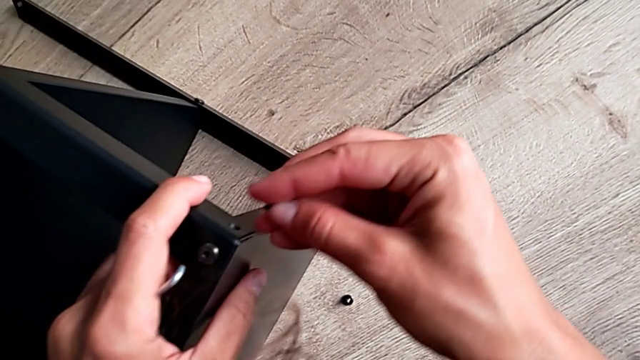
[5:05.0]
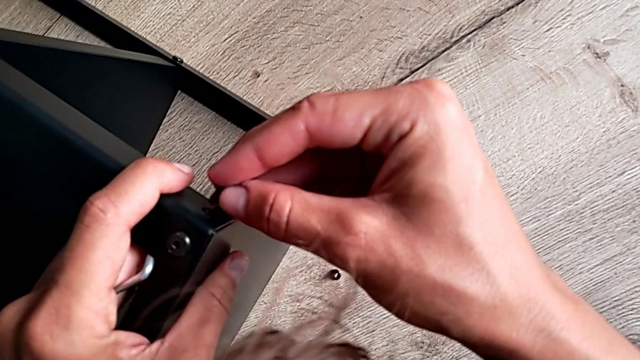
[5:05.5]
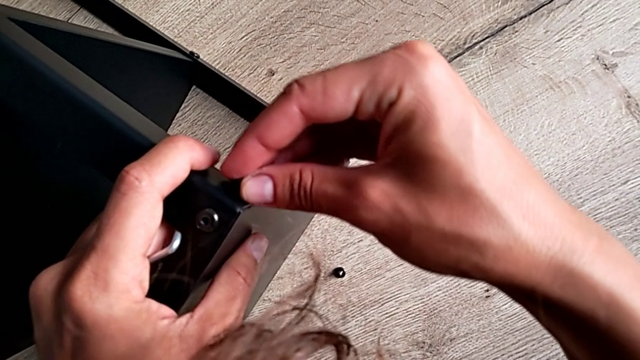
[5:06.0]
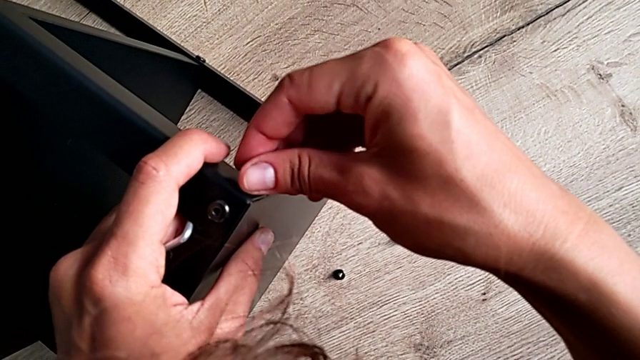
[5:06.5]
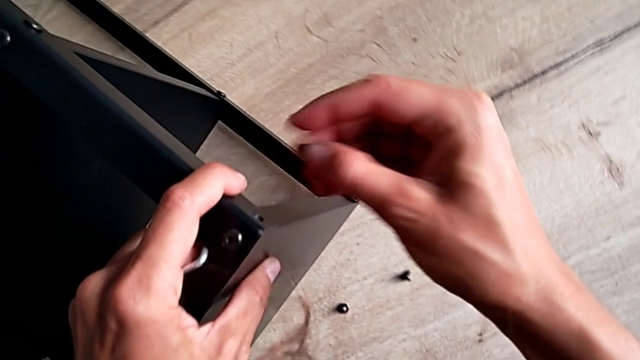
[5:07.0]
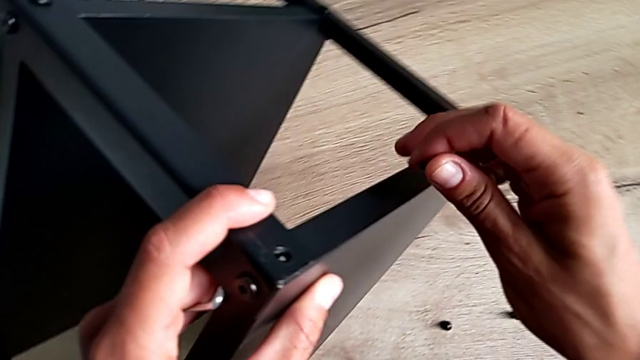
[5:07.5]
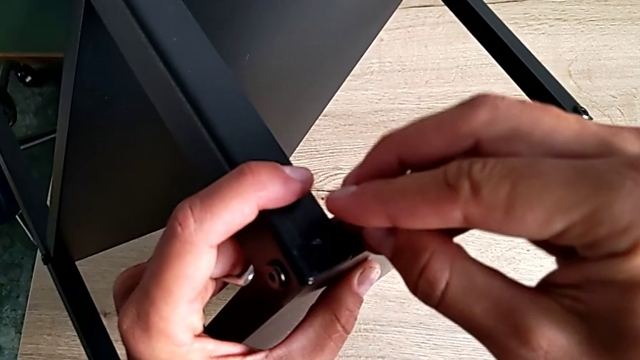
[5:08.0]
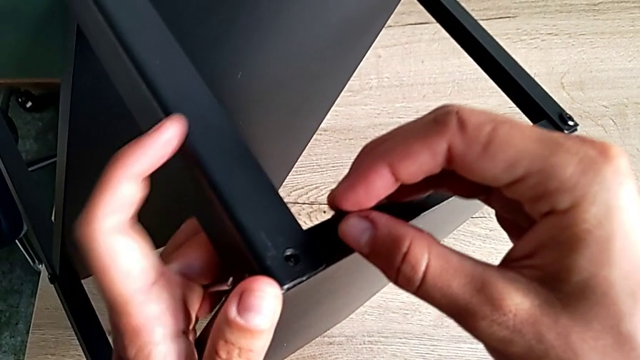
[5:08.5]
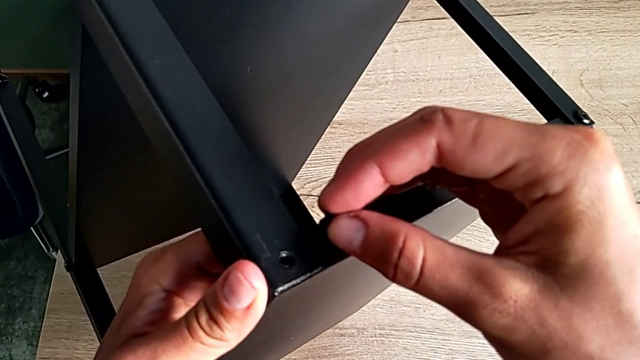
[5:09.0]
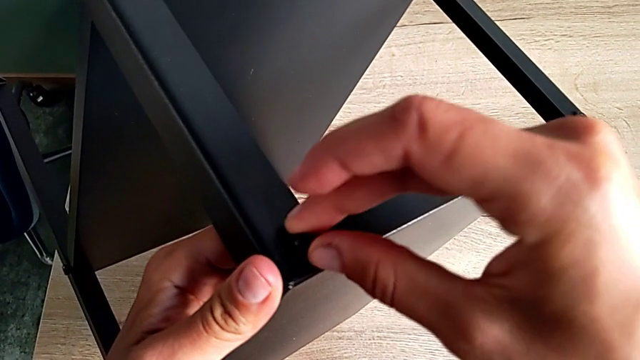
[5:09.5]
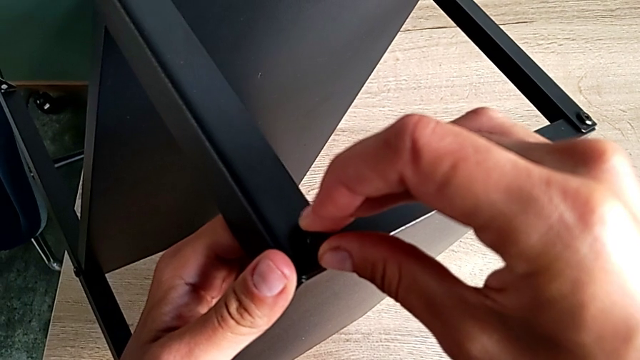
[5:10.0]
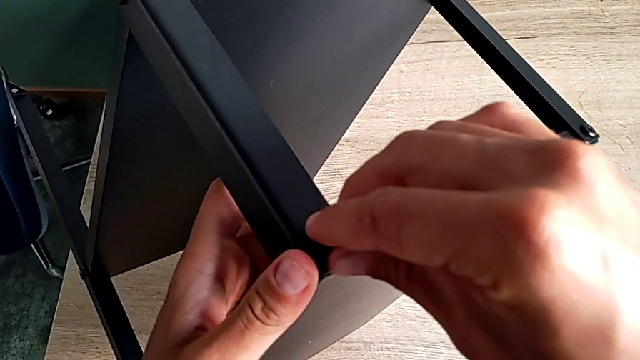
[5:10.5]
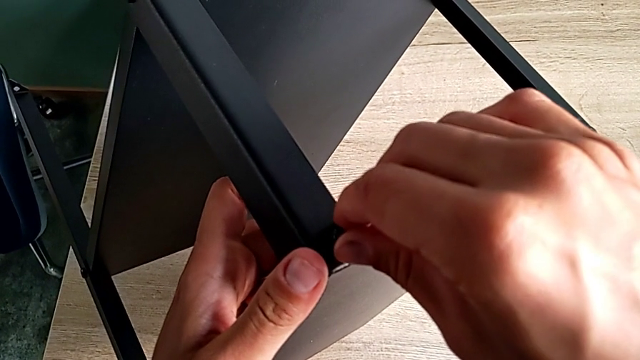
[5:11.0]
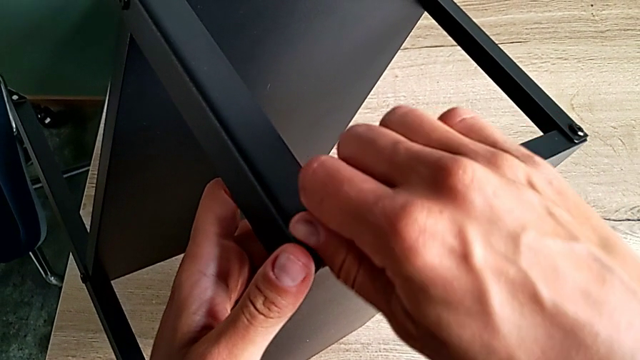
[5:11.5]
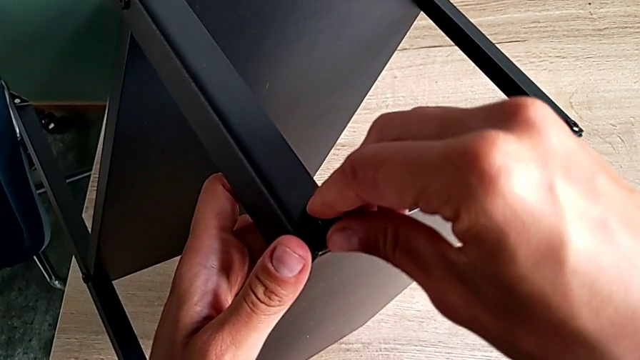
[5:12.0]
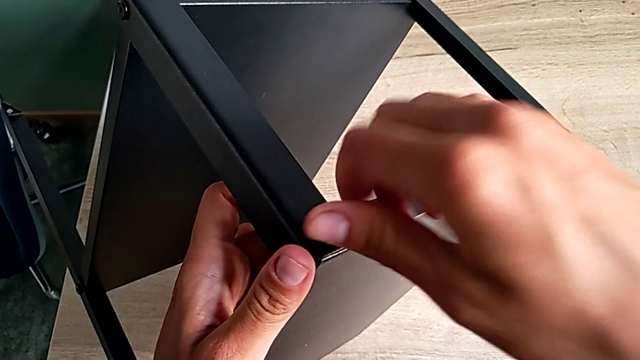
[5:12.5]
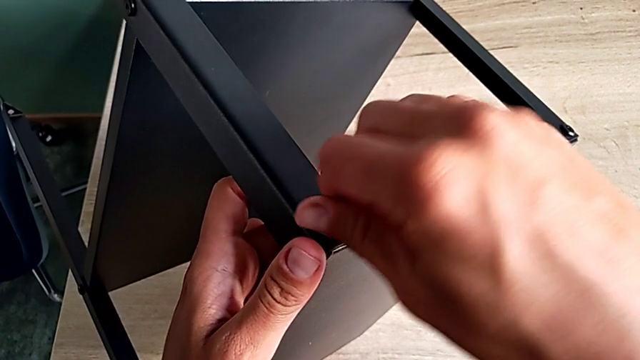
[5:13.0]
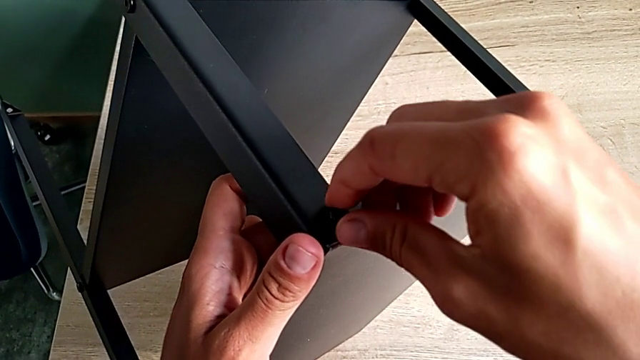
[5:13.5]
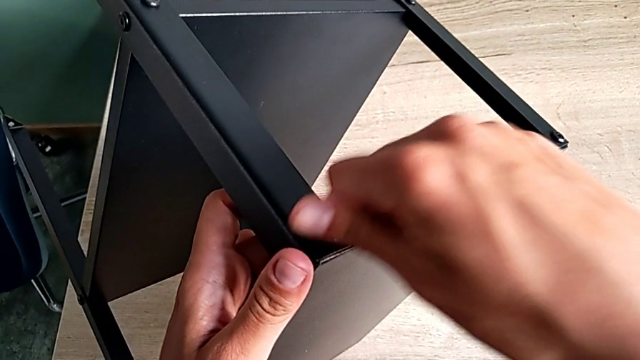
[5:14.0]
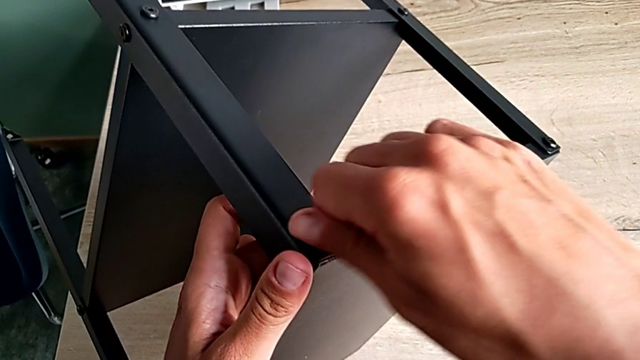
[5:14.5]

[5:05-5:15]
The camera wearer is putting the last screw to assemble the table. They rotate the tray and screw the hex socket head.

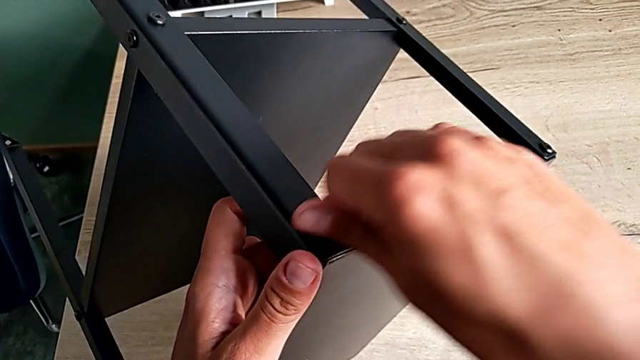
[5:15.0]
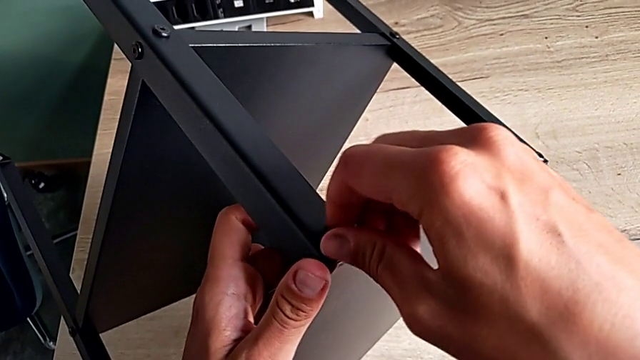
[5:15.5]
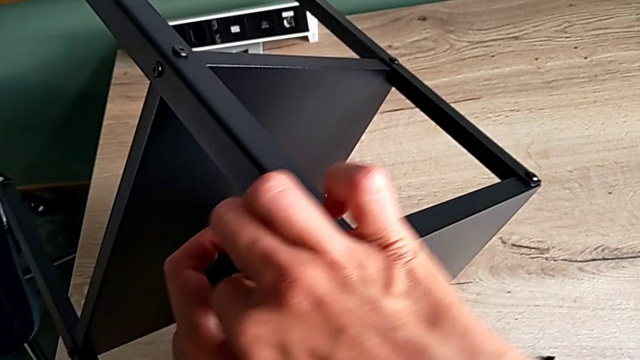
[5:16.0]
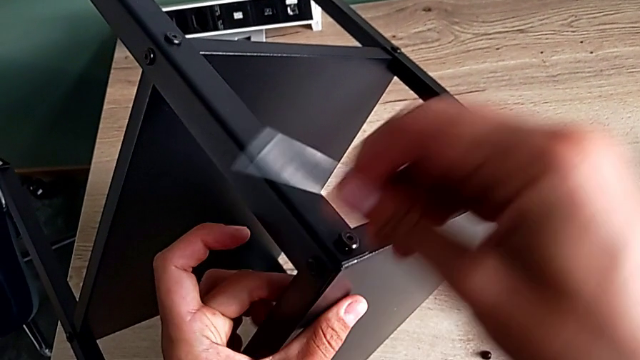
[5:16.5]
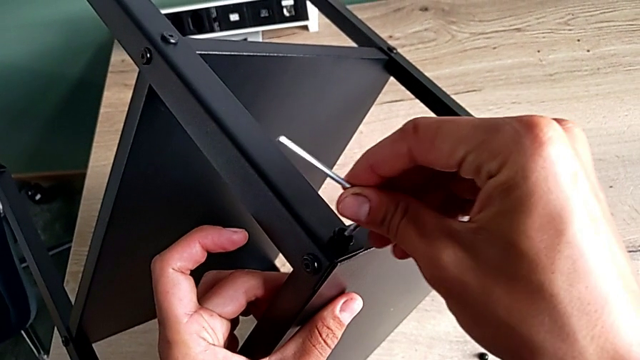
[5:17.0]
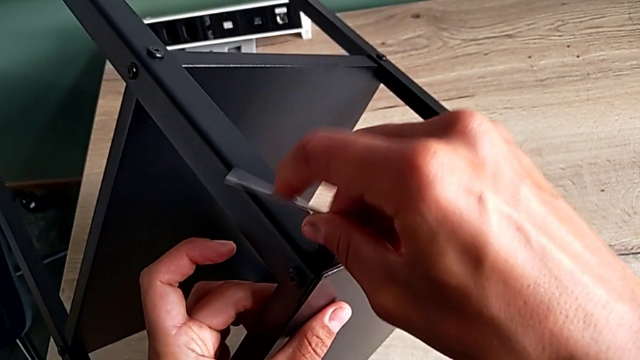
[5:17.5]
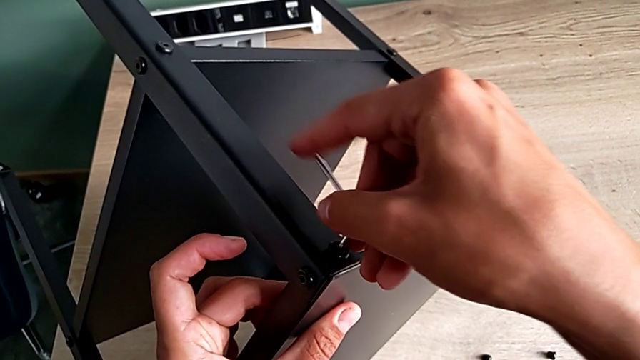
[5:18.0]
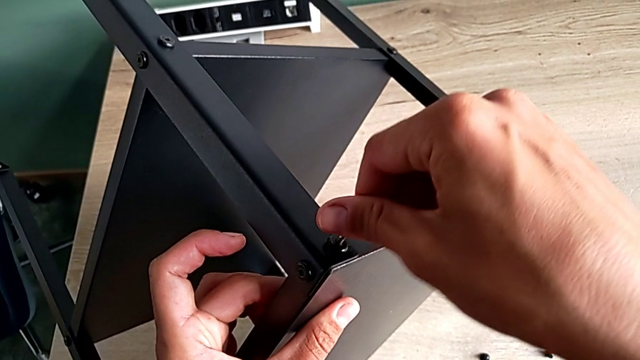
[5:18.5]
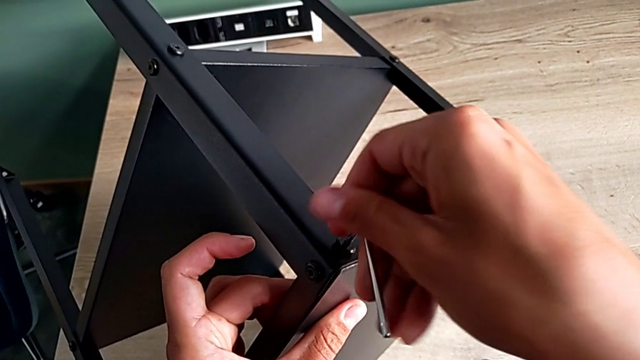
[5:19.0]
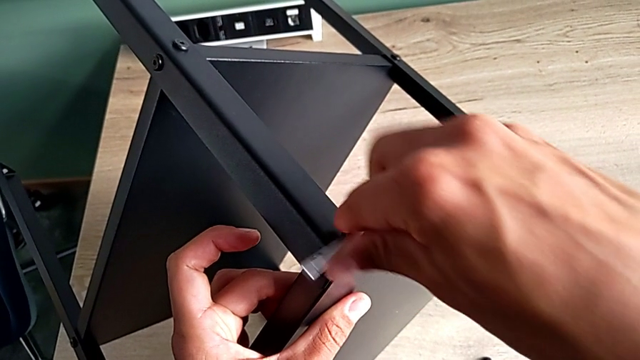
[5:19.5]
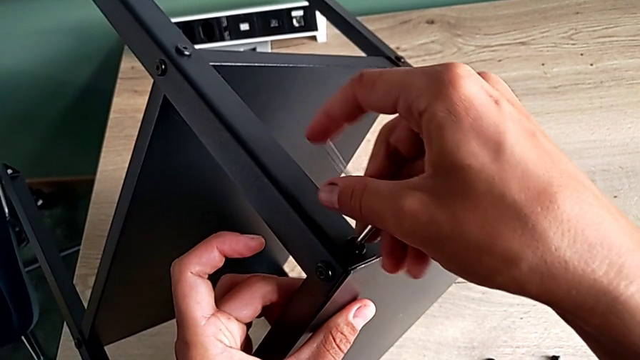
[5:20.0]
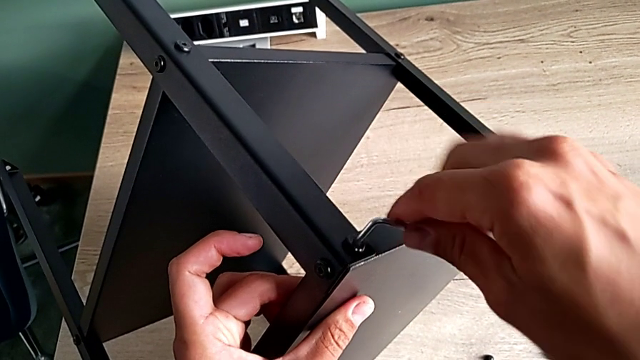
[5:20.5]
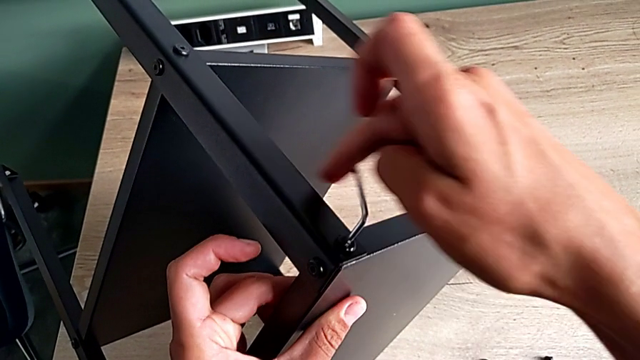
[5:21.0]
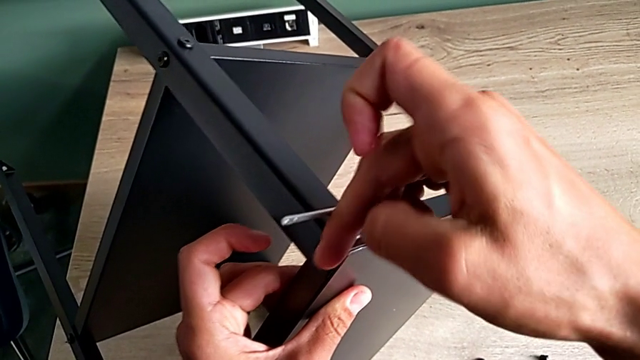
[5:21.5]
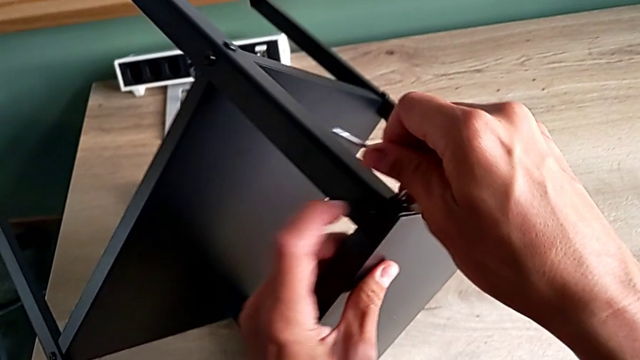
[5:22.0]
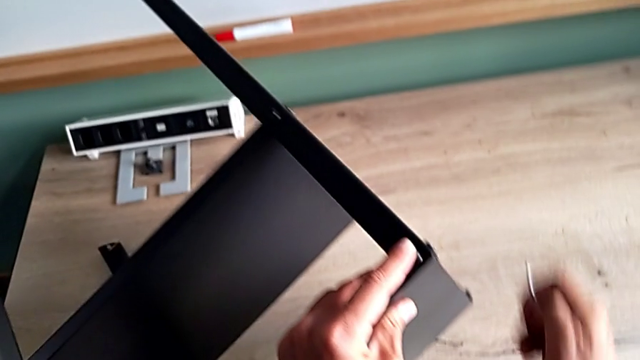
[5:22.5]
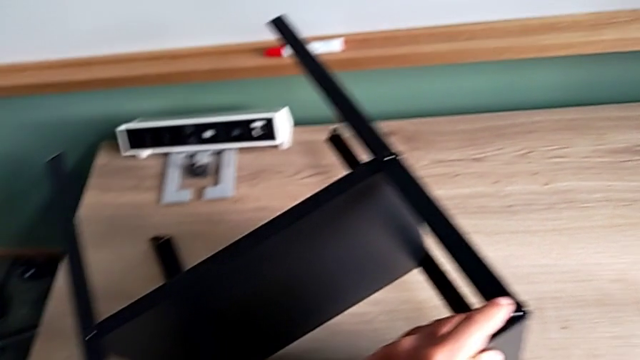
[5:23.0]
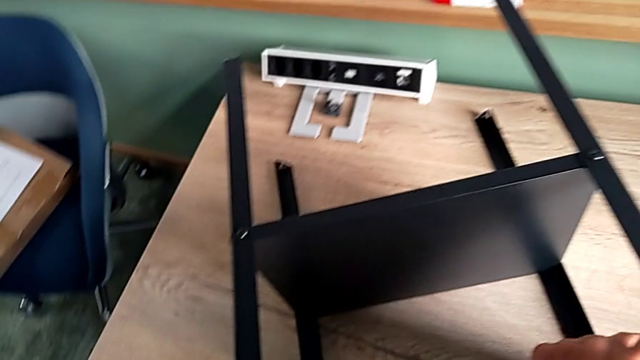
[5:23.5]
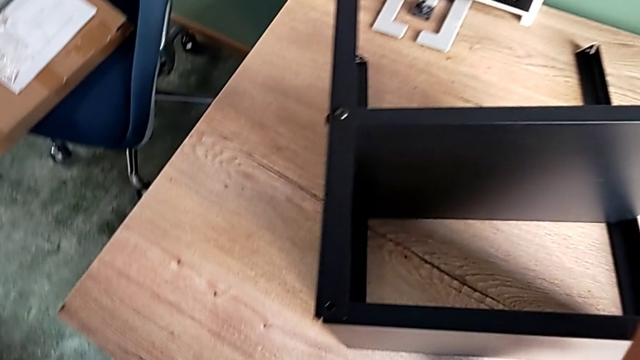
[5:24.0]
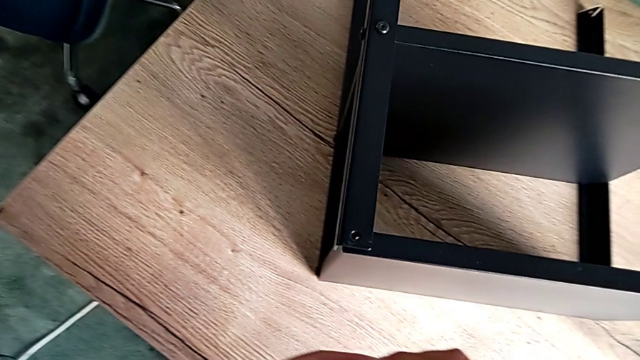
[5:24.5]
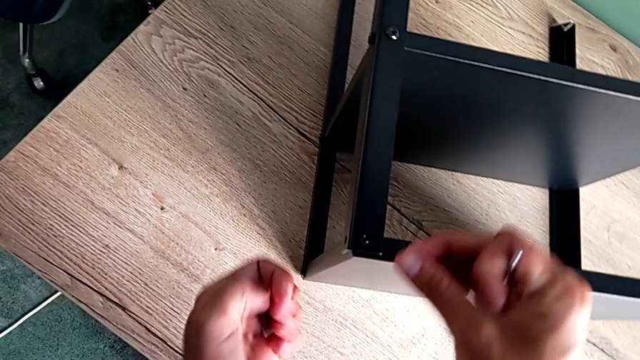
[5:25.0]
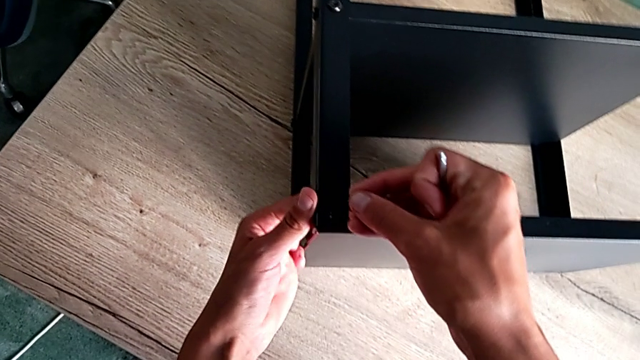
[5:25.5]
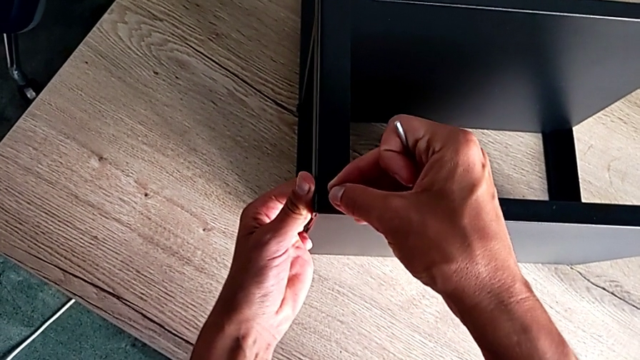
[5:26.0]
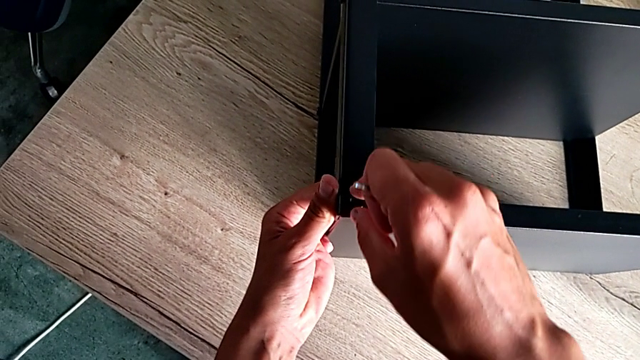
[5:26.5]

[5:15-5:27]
The camera wearer is validating the black shelf base is well screwed. They grab the Allen wrench, screw the hex socket head and insert it.
